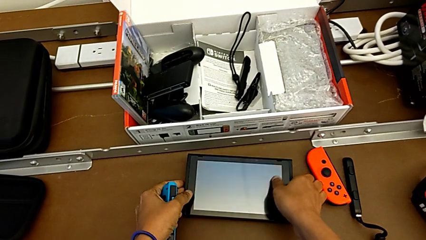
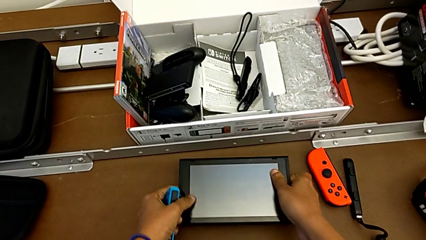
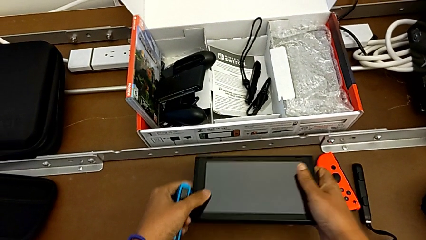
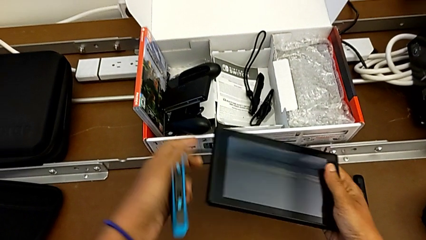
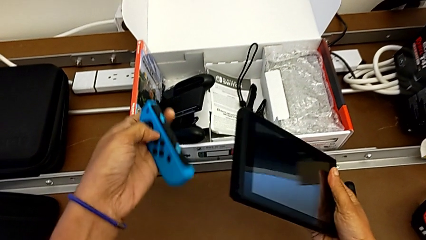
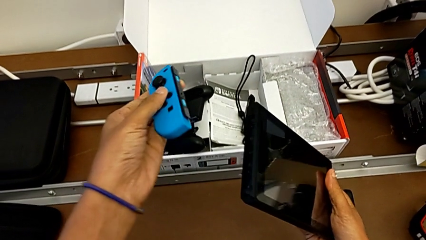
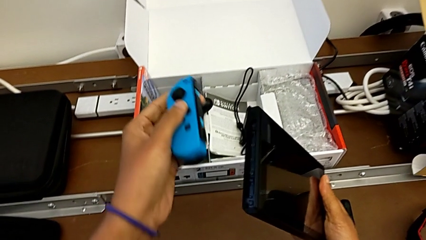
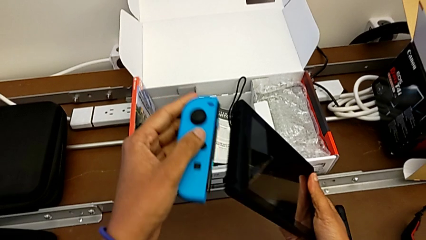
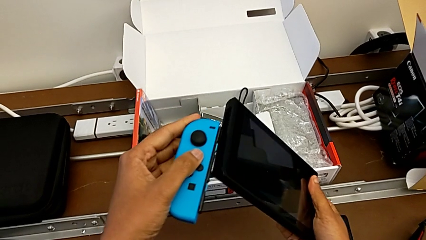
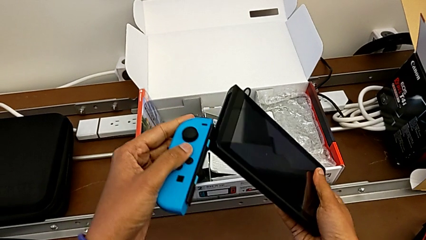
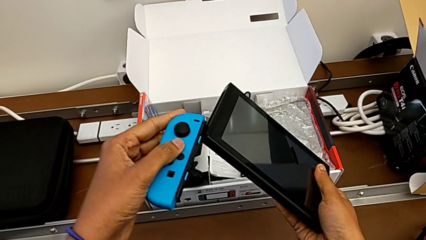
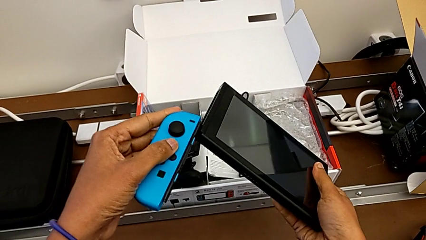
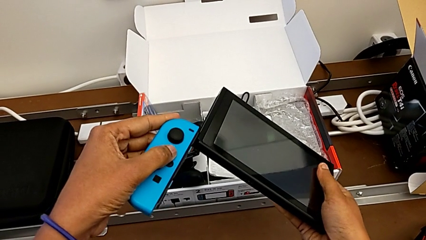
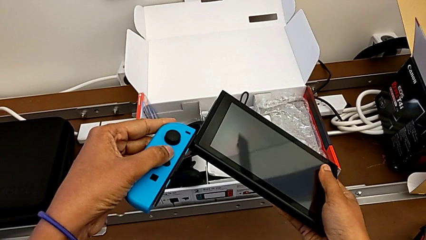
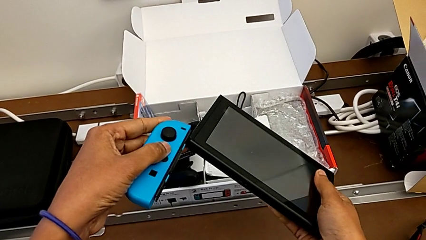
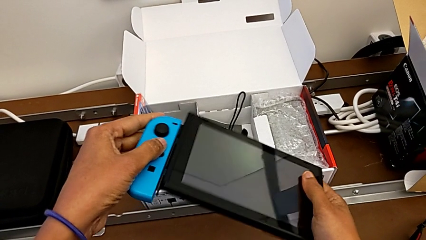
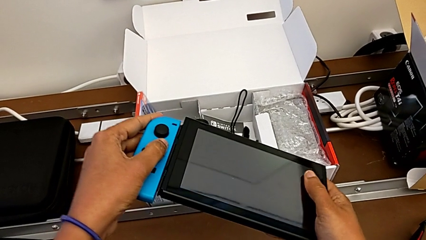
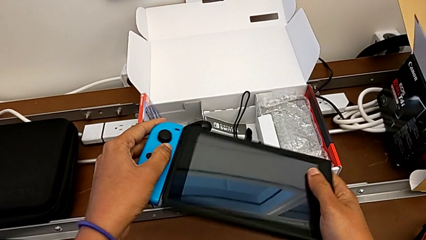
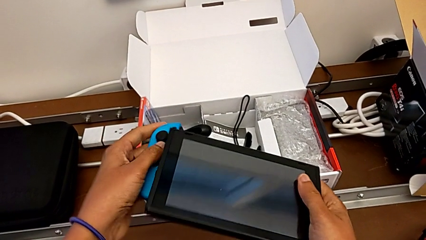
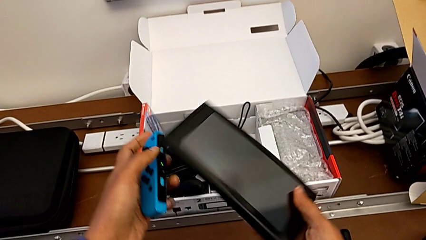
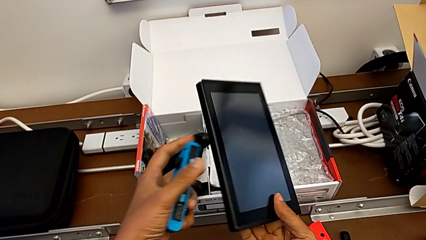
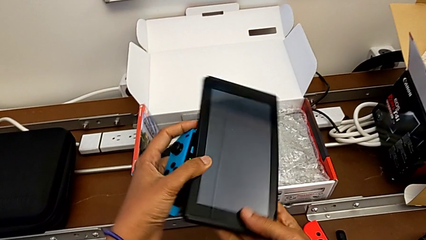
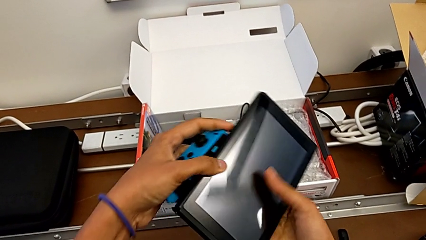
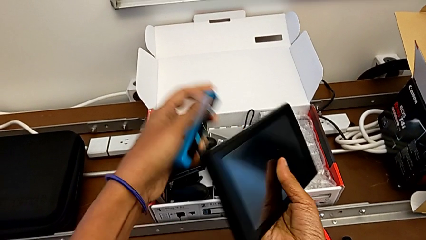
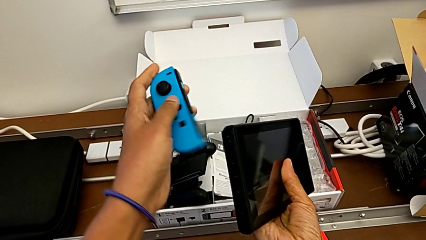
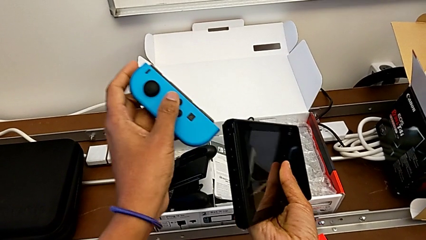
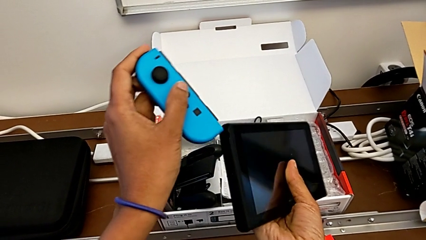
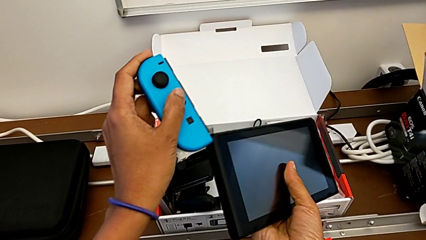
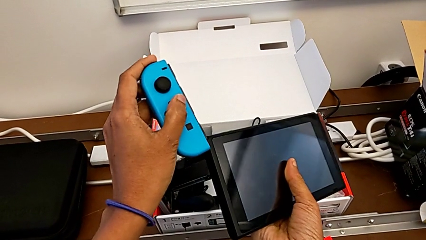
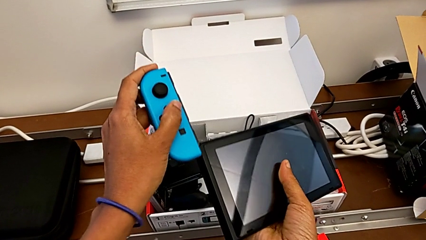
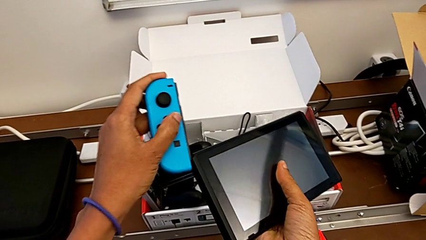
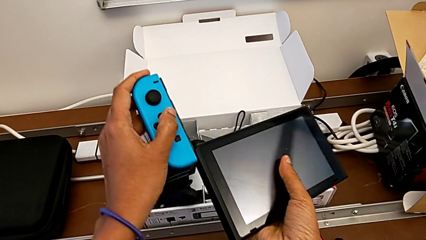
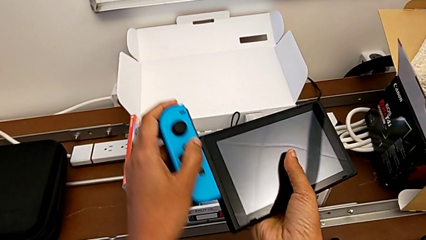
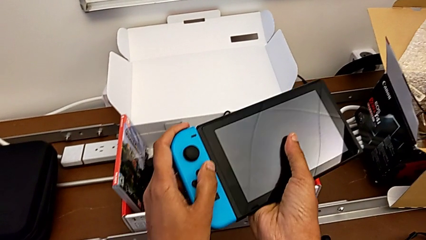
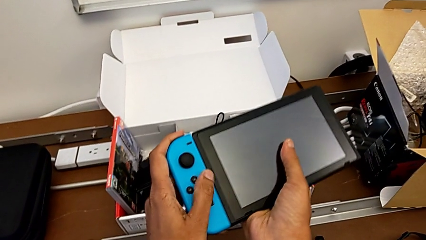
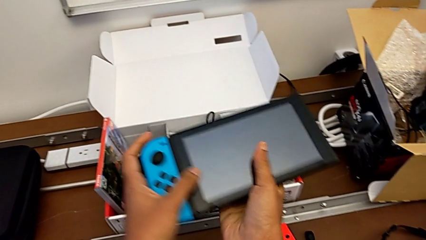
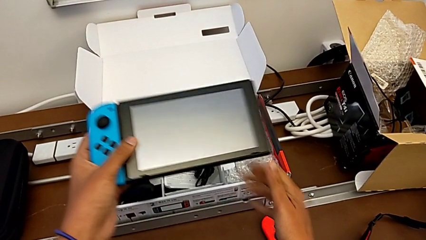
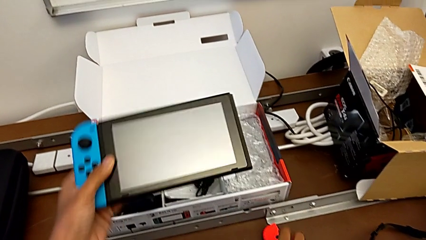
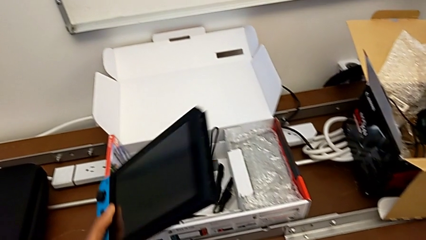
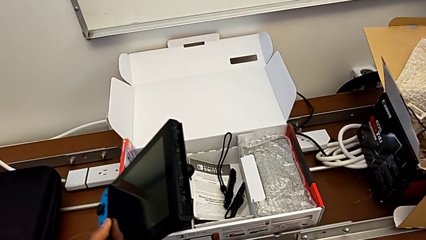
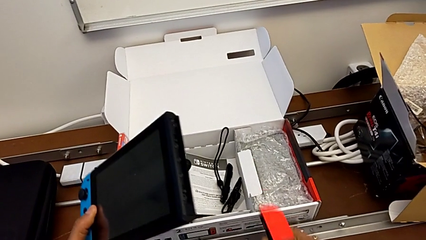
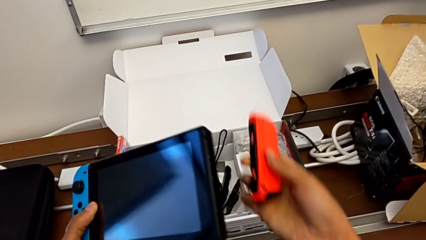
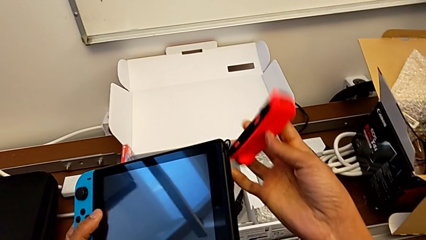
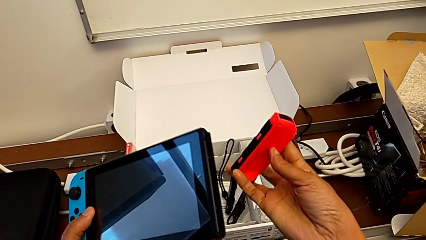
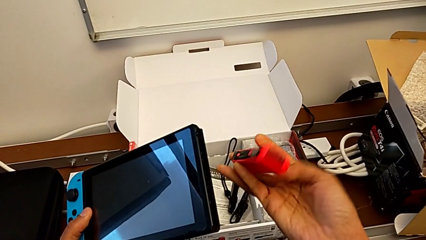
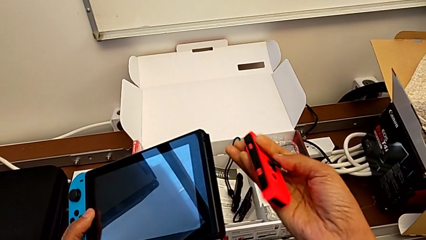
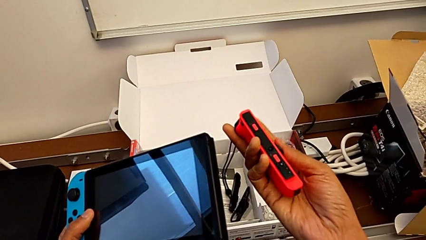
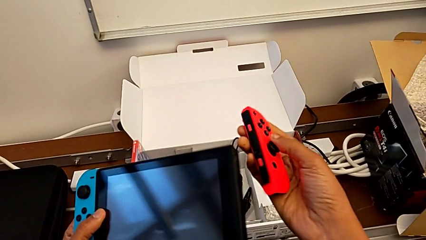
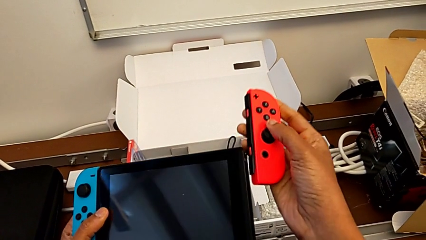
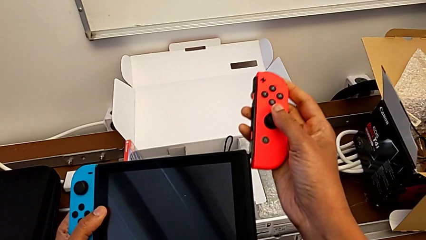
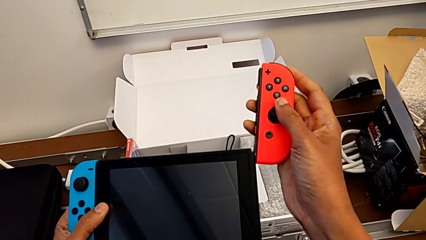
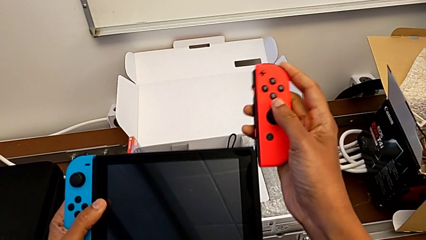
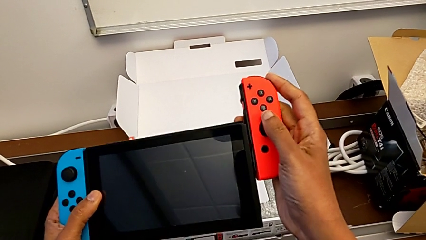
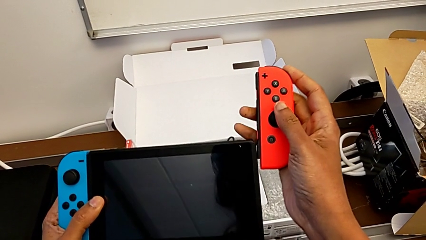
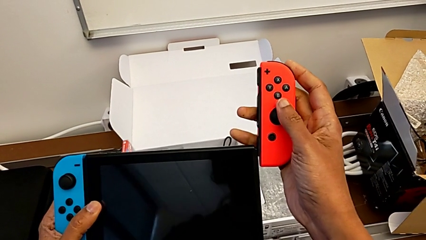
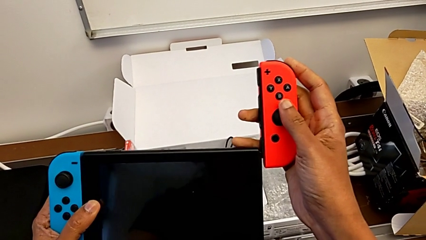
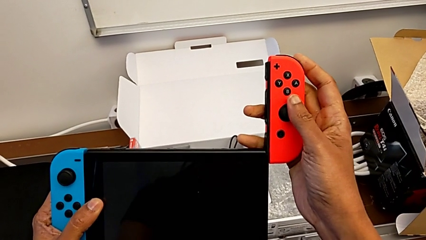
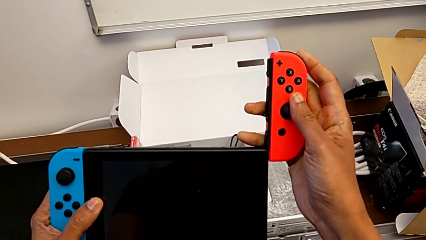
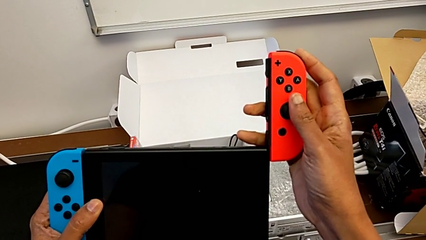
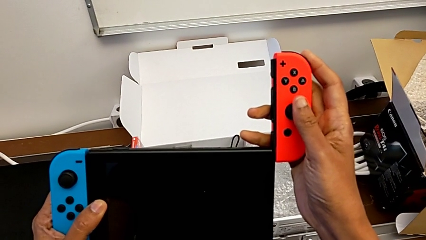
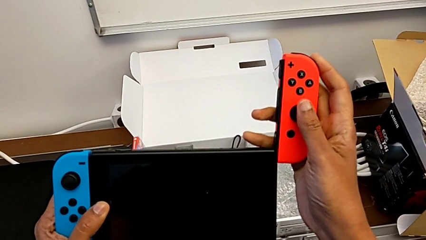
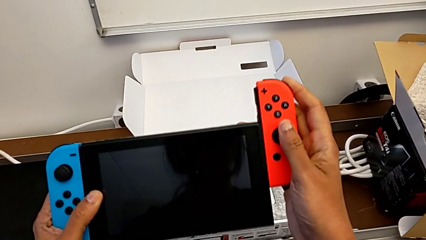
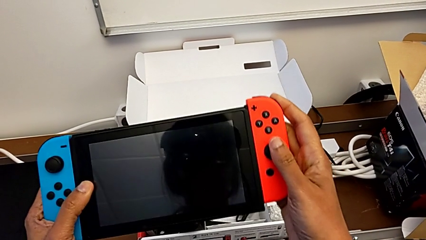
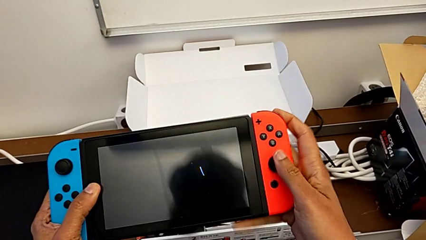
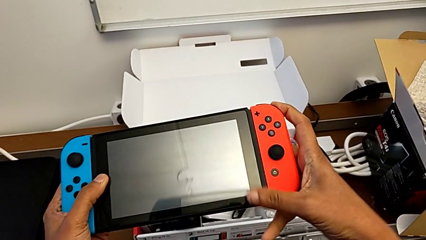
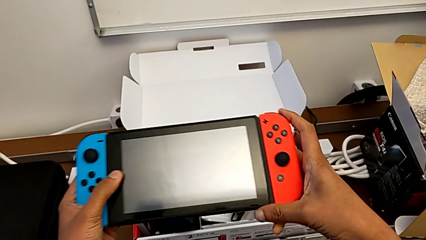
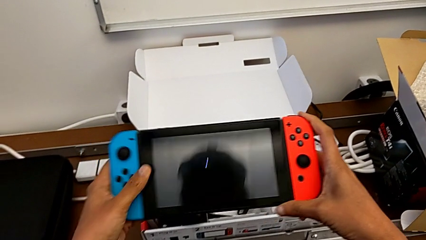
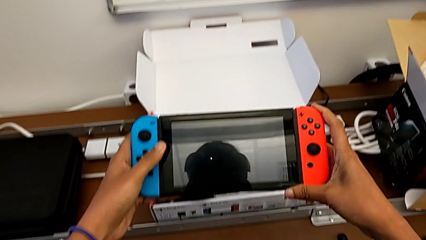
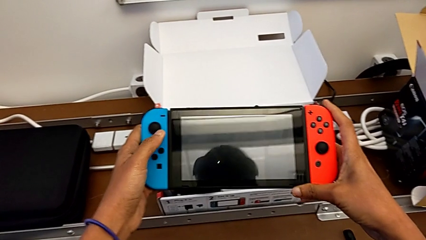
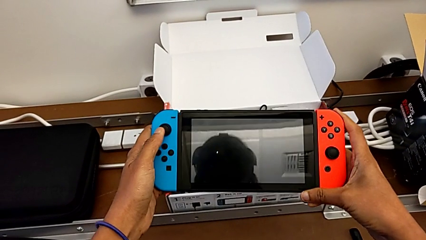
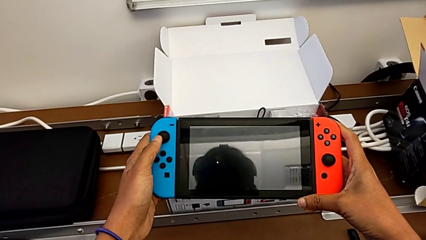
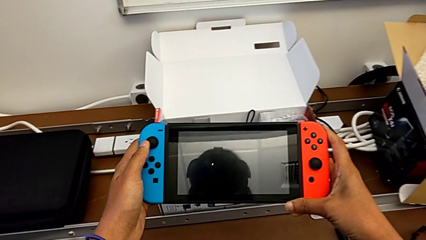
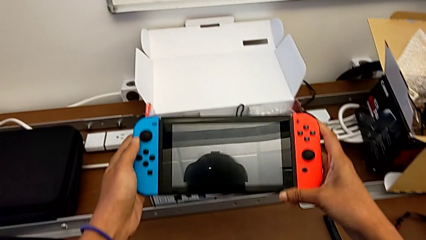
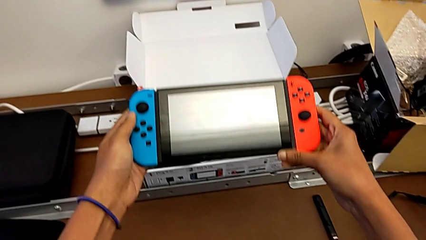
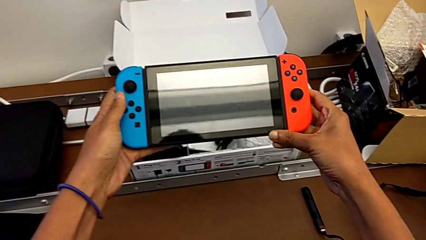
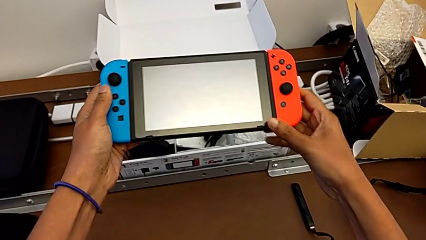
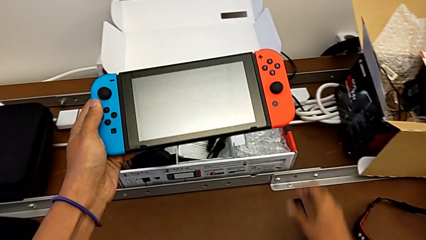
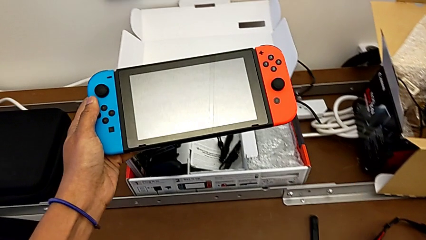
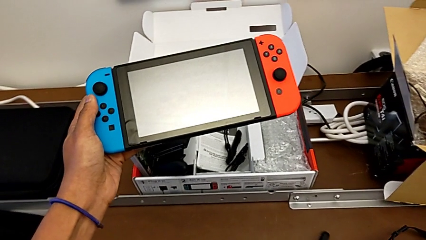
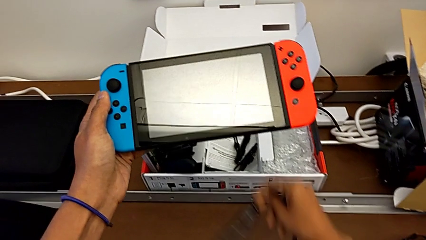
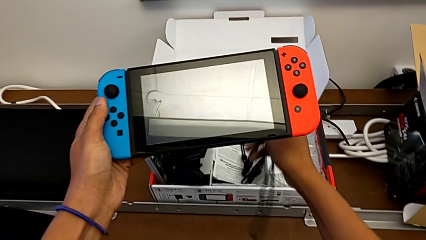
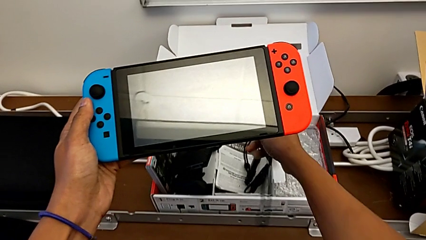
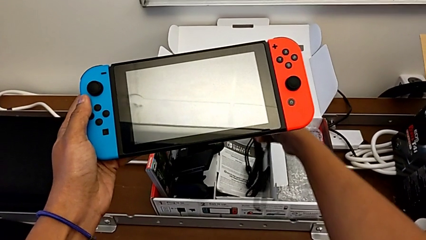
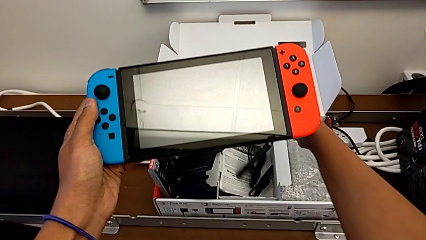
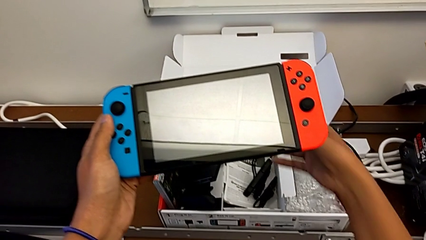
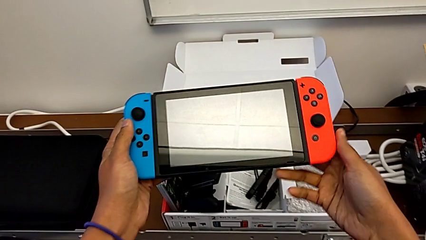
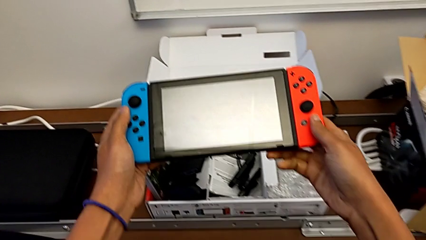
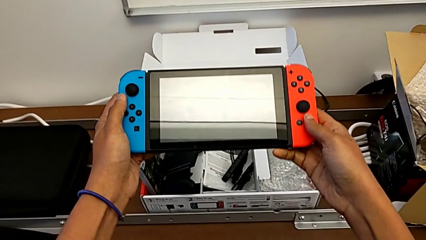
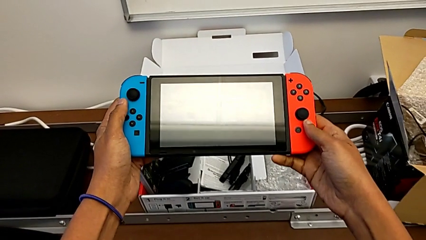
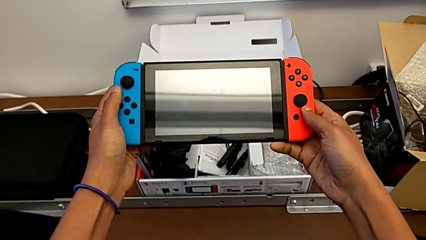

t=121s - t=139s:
The camera wearer is changing the Joy-Cons into the handheld mode. They assemble the left Joy-Con controller, assemble the right Joy-Con controller and begin to grab the Nintendo Switch.
